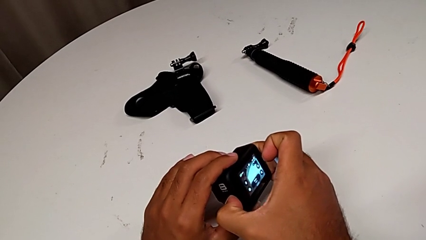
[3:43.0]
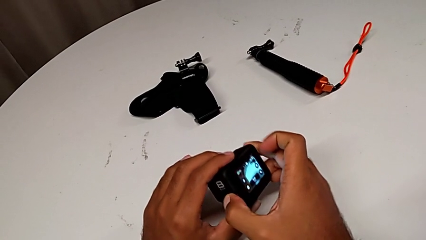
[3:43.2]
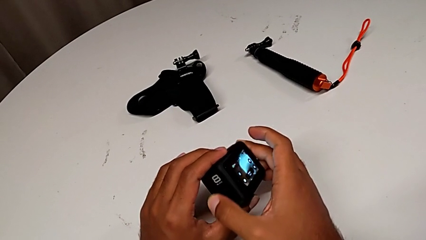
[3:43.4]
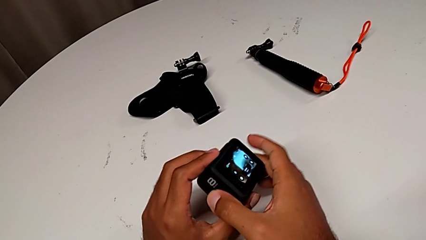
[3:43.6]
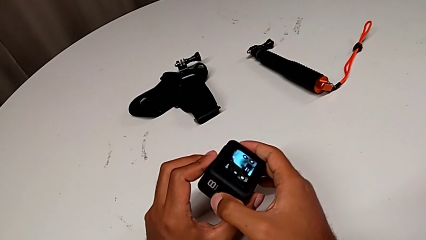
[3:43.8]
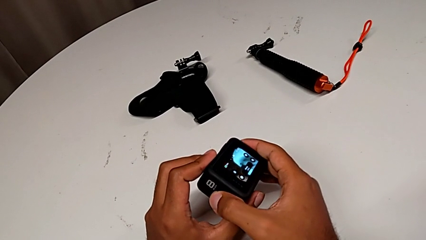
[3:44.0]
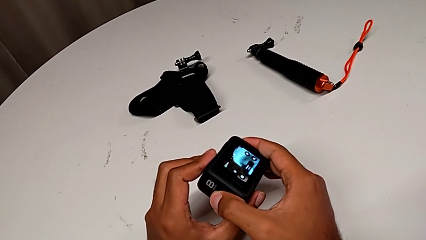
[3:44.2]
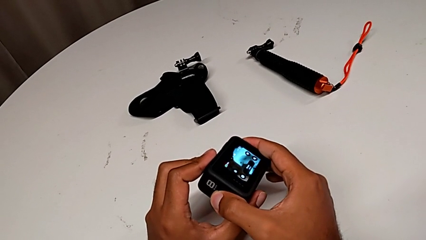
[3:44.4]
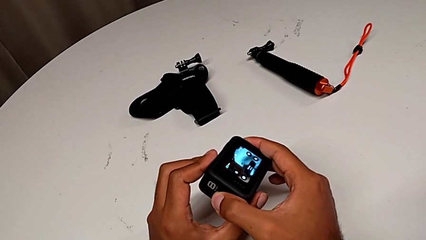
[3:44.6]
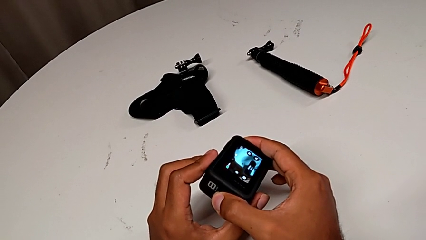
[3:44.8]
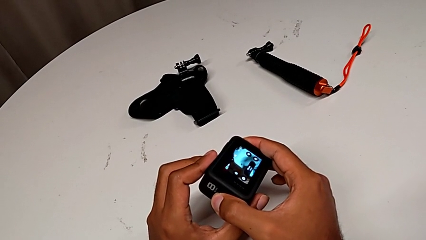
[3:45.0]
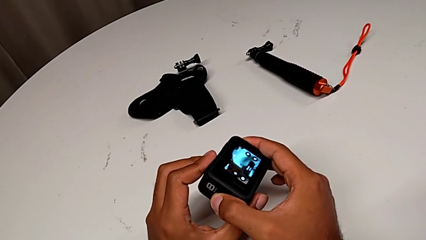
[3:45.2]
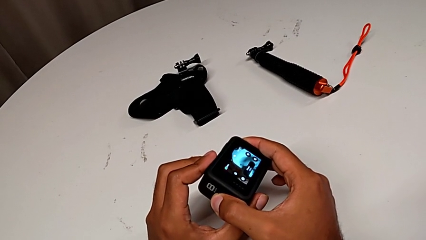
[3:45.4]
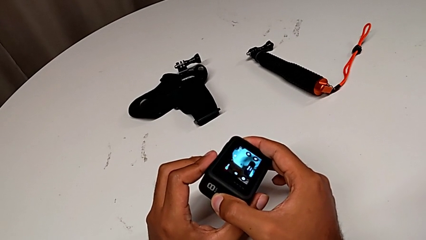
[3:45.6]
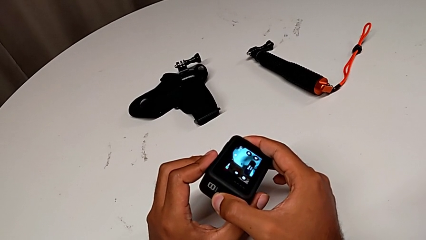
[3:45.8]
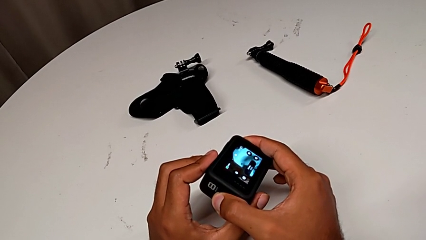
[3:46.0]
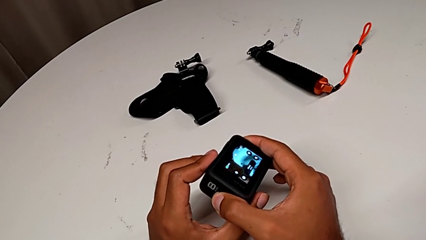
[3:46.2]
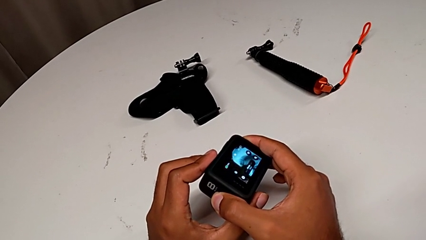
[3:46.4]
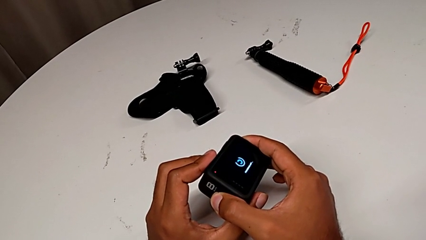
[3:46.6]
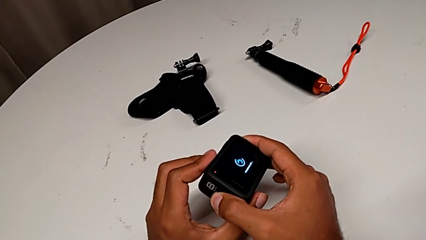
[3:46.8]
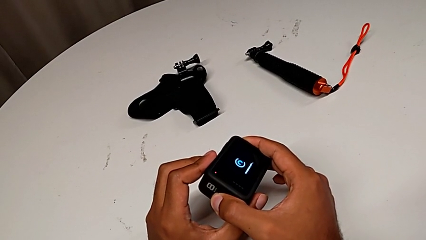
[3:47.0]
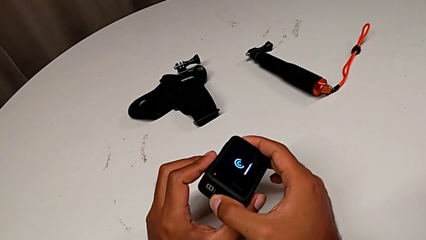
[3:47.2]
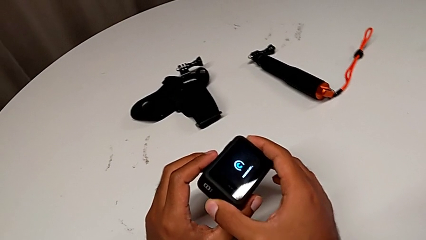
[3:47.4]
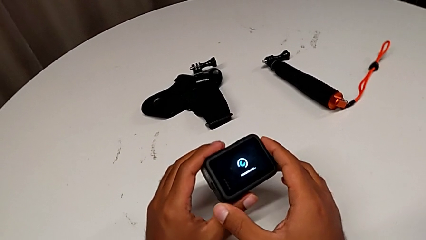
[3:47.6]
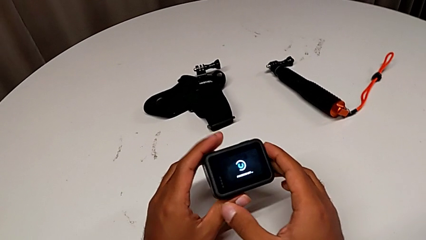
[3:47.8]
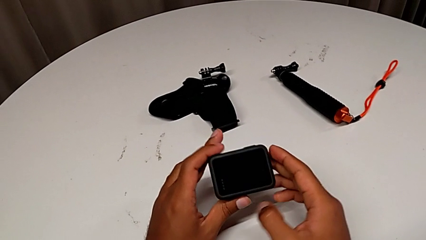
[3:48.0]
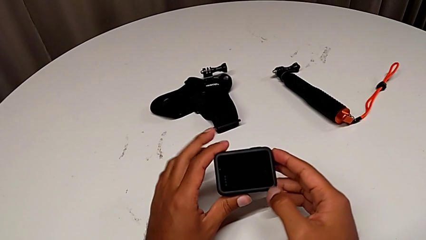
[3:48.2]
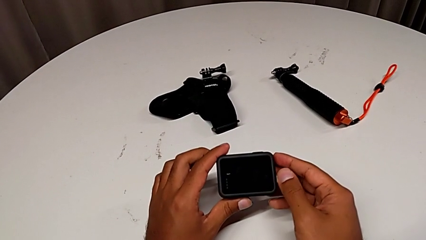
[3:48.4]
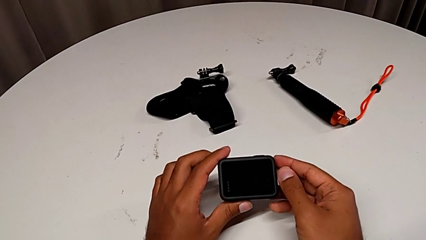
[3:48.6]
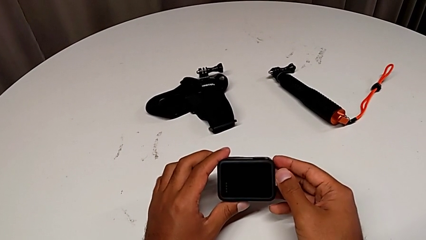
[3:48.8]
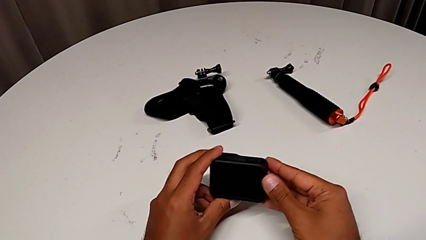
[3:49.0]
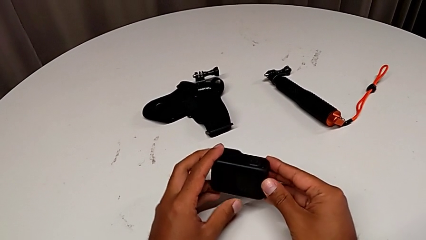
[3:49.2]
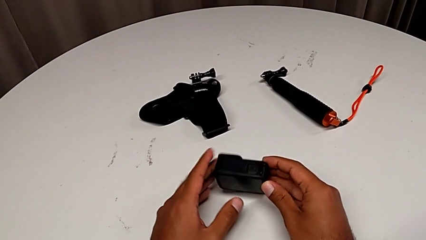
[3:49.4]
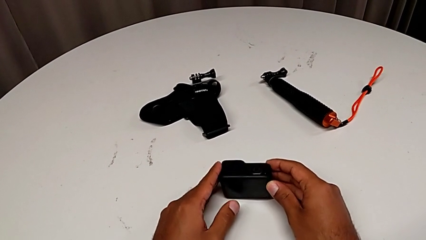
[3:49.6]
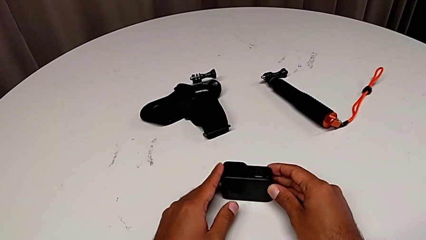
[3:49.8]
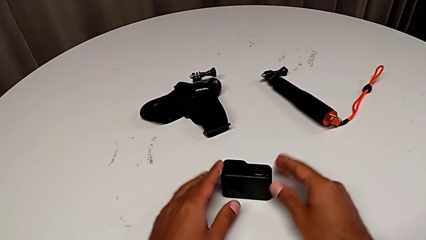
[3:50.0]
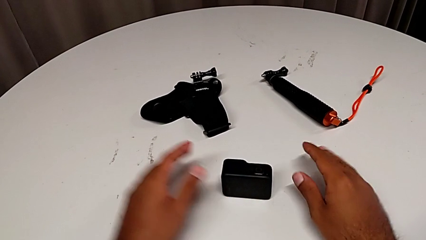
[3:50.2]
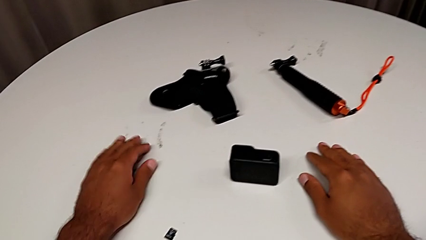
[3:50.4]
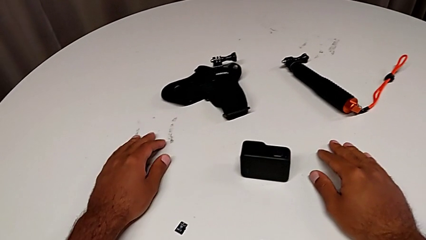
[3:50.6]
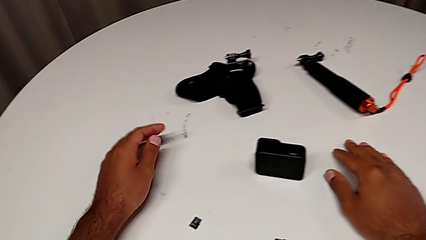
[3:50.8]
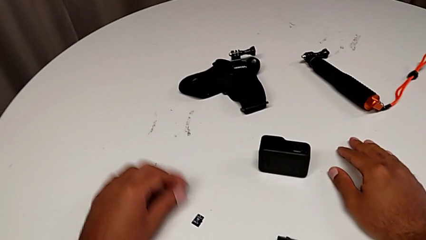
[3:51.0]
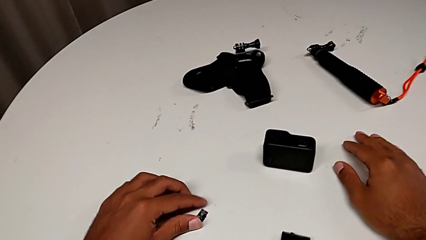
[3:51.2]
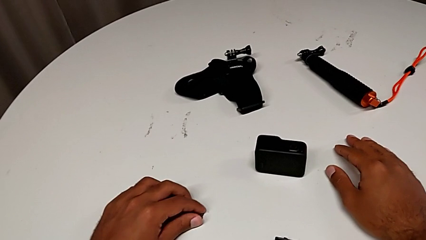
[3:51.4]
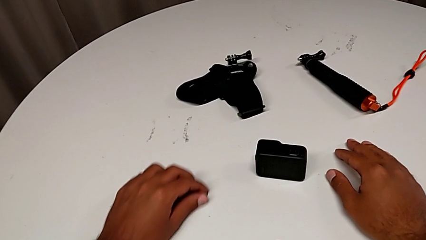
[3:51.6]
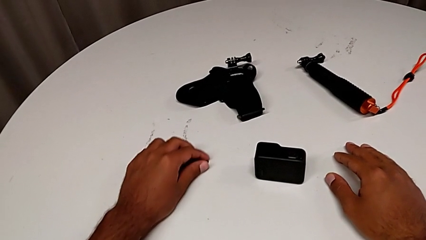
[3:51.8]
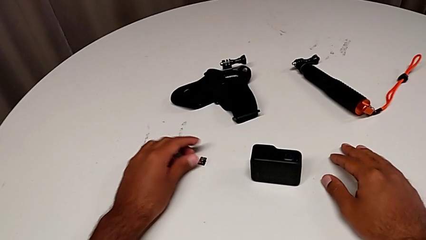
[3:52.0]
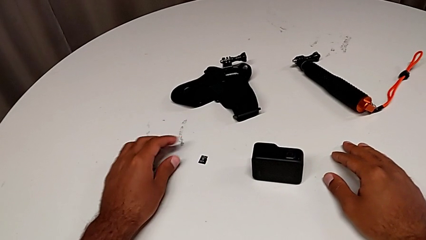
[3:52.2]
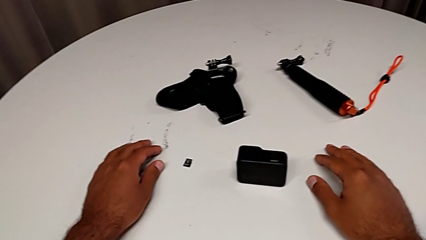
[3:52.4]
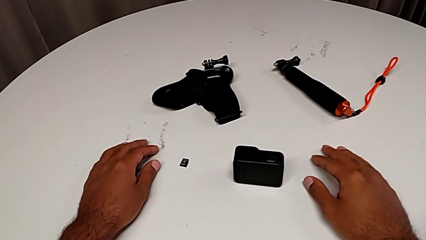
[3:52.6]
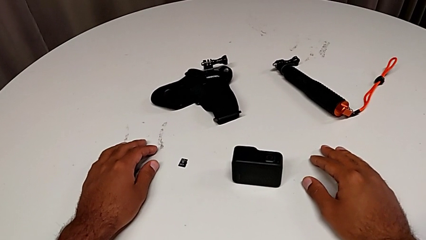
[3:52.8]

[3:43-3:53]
The camera wearer is turning off the GoPro. They keep turning off the GoPro and place the furniture.

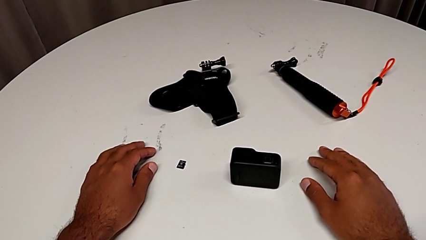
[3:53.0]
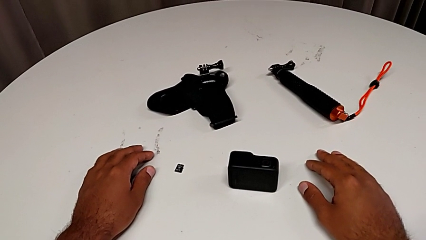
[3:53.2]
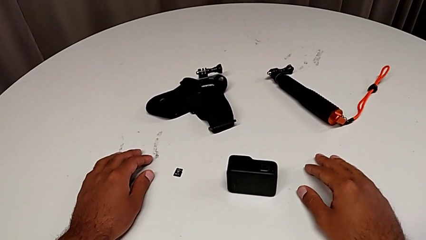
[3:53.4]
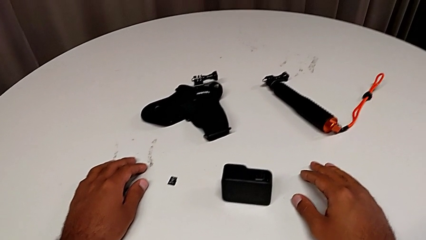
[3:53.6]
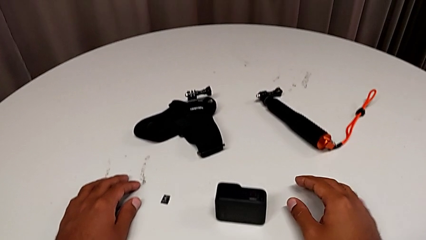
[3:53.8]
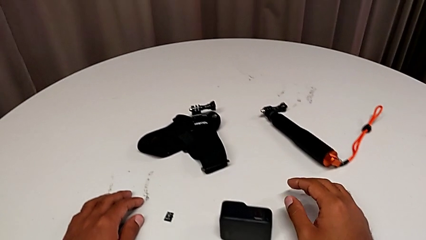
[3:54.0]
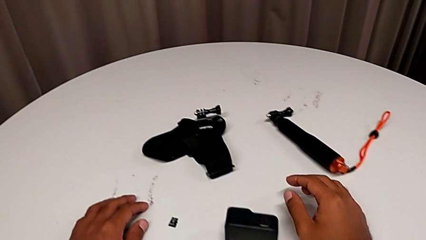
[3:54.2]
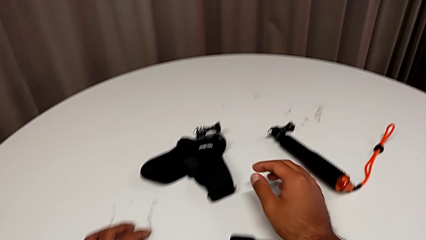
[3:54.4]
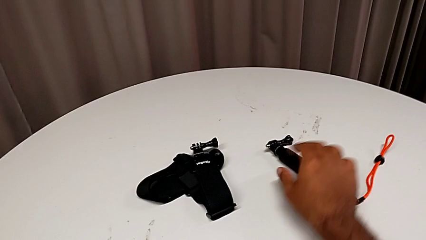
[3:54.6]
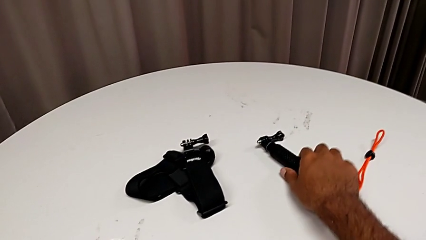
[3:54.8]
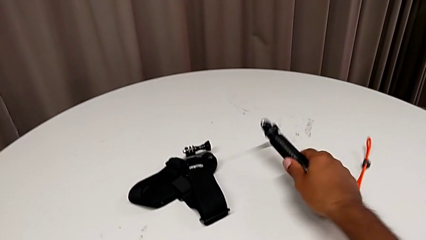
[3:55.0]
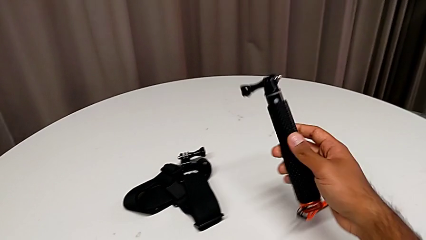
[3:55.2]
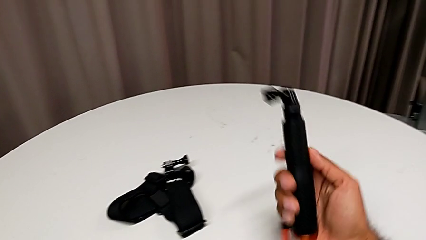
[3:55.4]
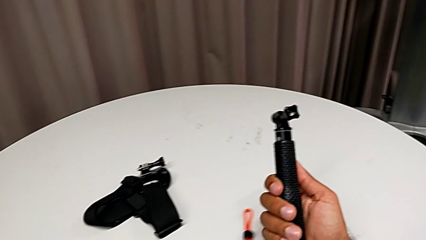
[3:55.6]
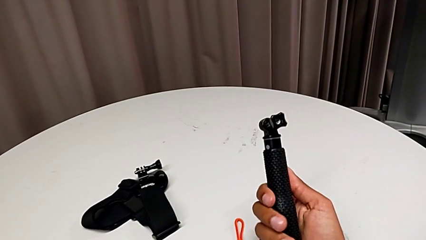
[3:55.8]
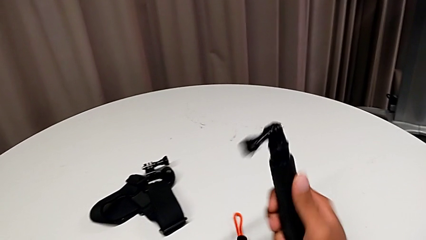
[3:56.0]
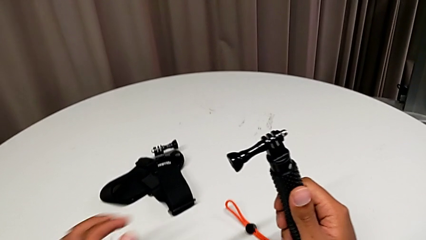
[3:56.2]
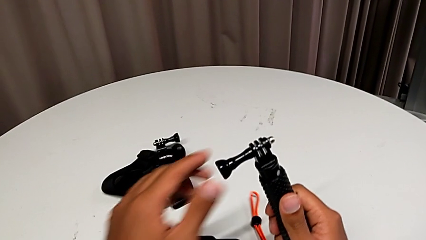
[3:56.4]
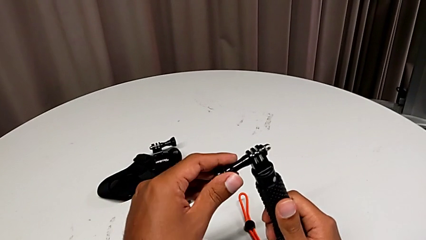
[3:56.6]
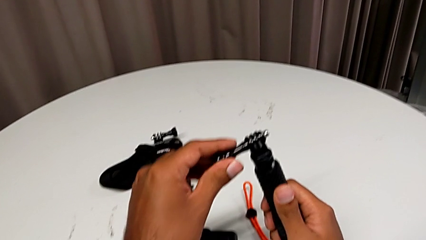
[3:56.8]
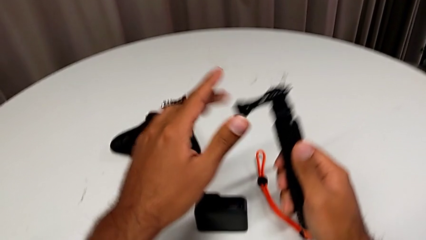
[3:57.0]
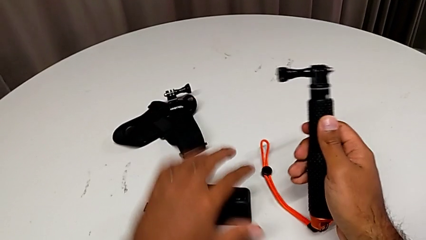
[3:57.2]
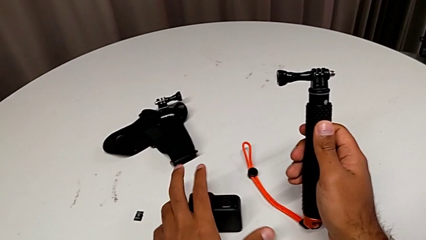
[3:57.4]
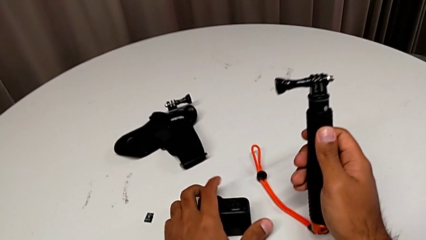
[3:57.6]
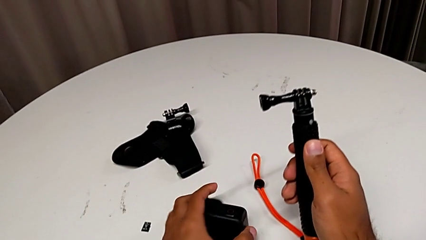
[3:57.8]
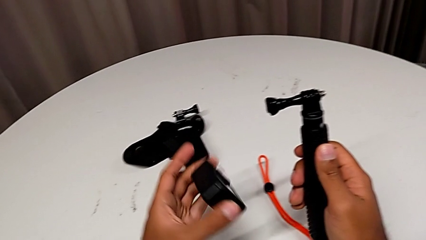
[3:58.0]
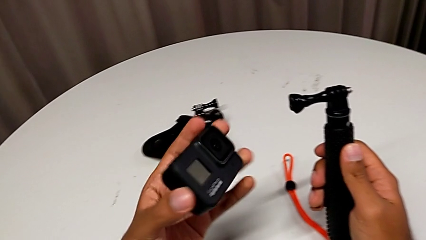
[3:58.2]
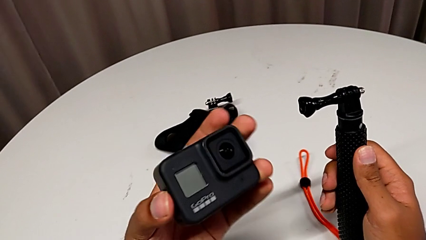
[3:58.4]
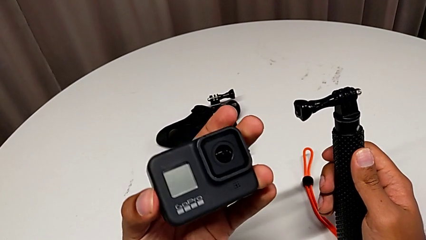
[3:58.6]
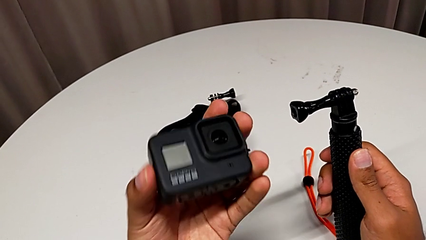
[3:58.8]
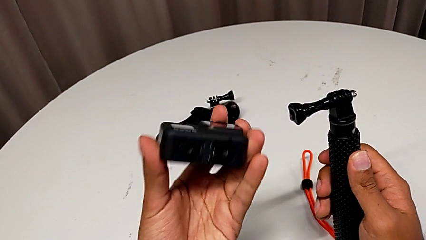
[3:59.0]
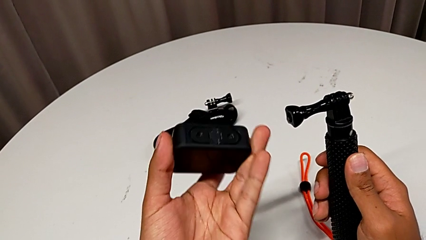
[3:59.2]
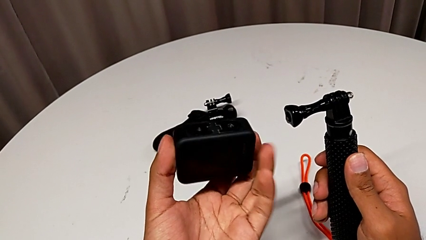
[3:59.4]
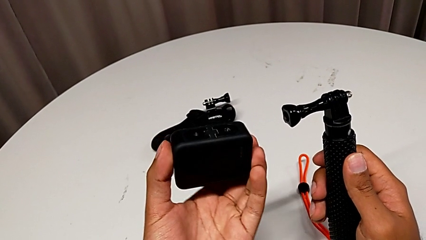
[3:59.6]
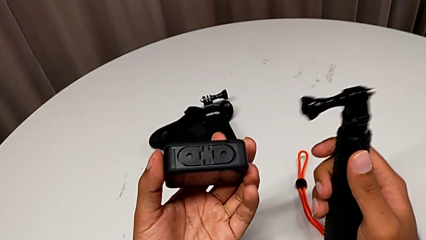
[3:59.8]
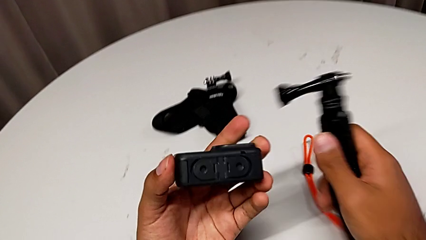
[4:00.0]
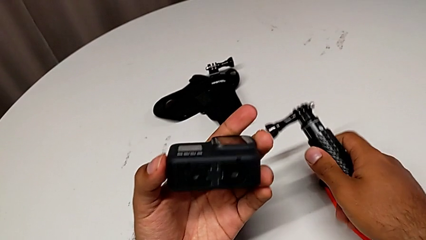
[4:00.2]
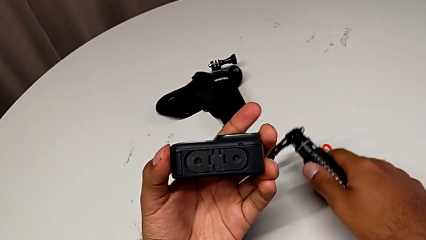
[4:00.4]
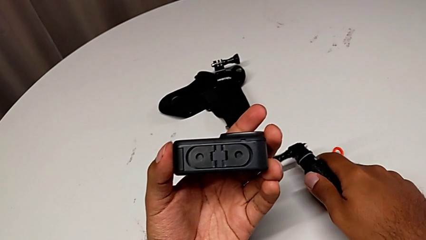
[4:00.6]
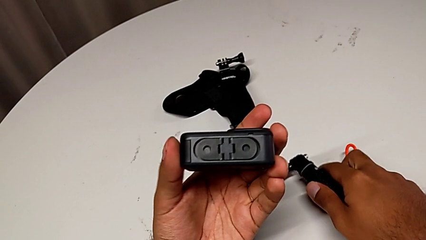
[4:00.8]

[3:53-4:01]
The camera wearer is putting a strap on. They wrongly grab the handheld grip.
